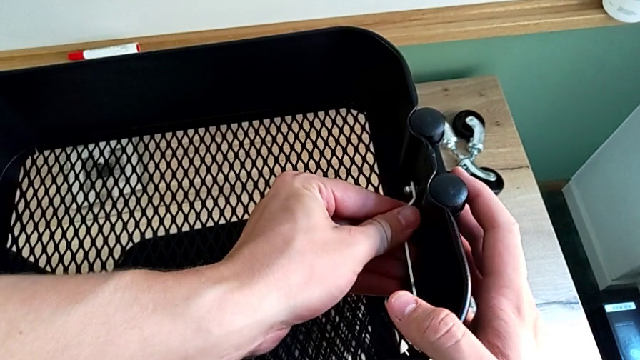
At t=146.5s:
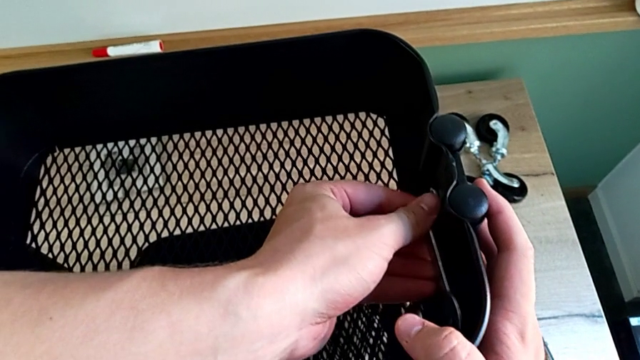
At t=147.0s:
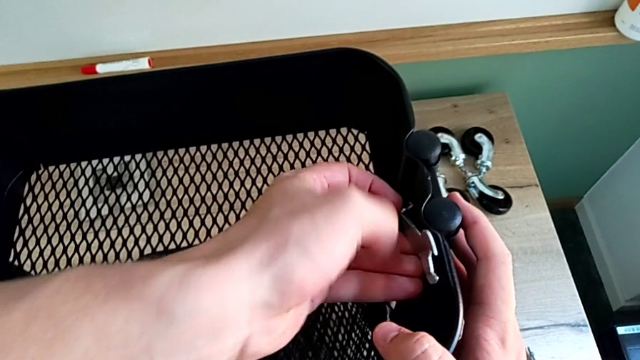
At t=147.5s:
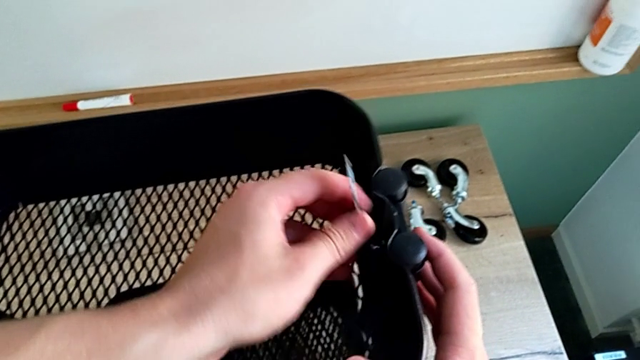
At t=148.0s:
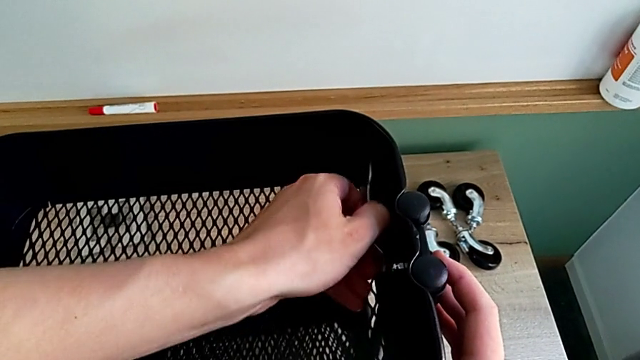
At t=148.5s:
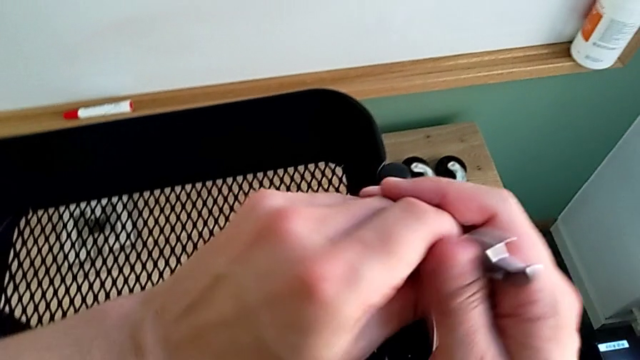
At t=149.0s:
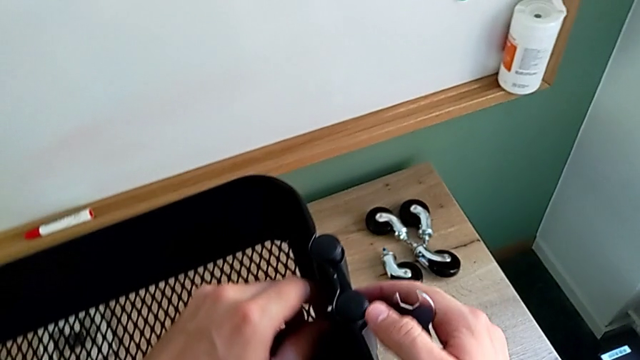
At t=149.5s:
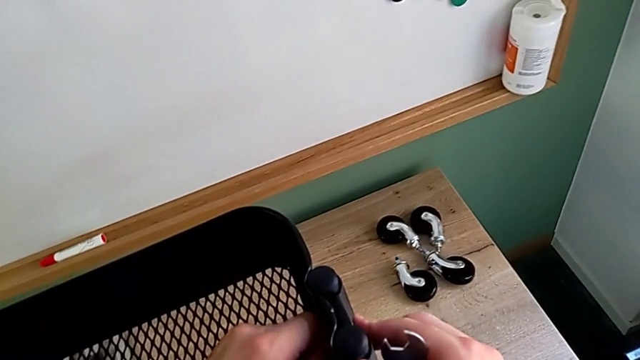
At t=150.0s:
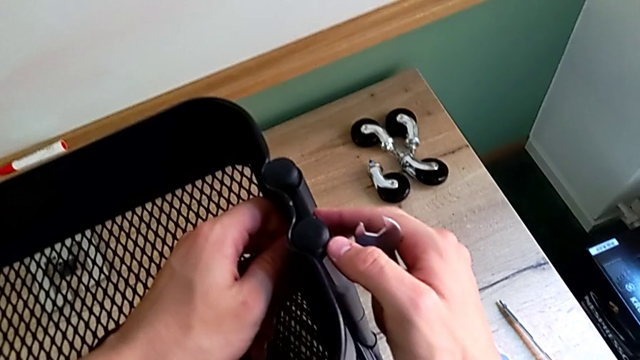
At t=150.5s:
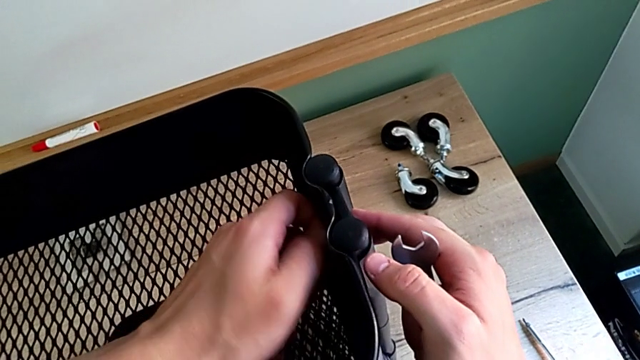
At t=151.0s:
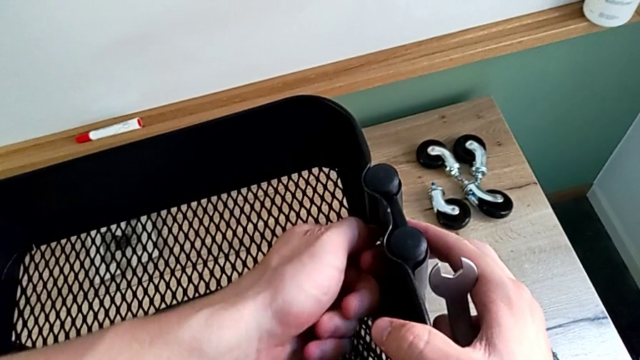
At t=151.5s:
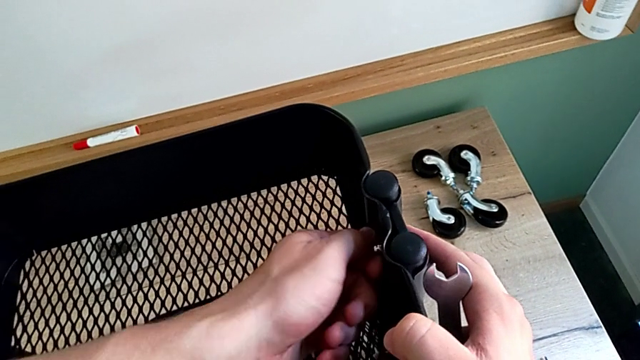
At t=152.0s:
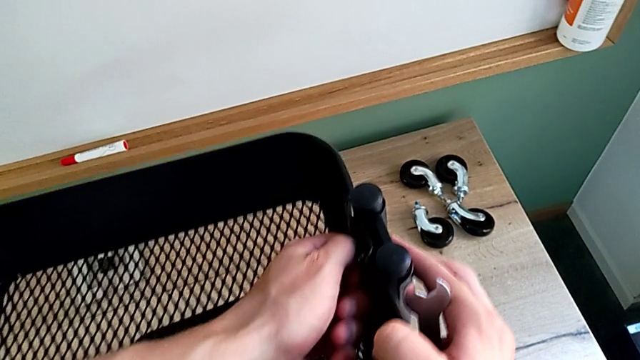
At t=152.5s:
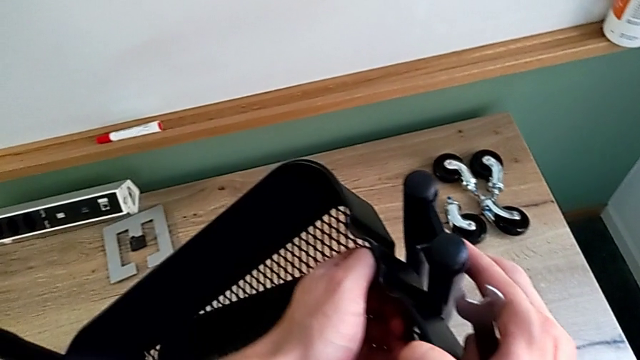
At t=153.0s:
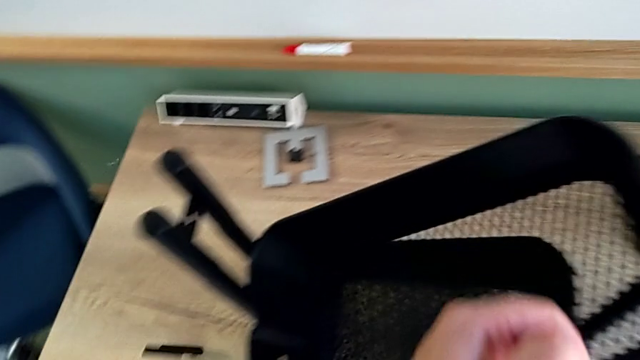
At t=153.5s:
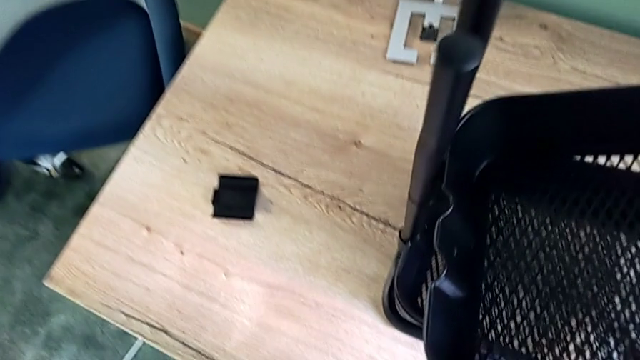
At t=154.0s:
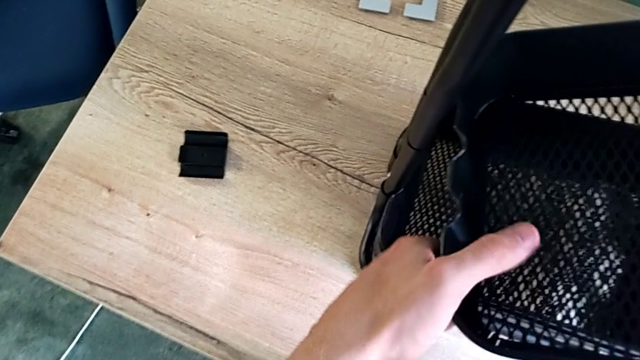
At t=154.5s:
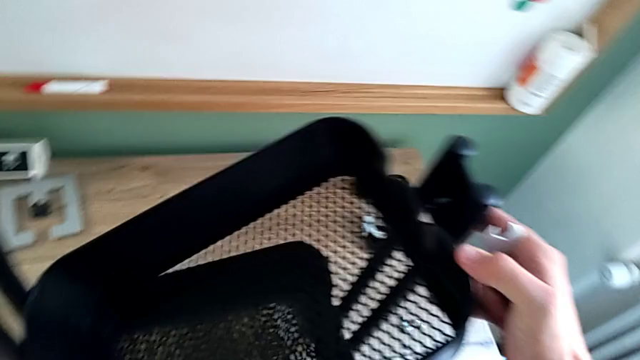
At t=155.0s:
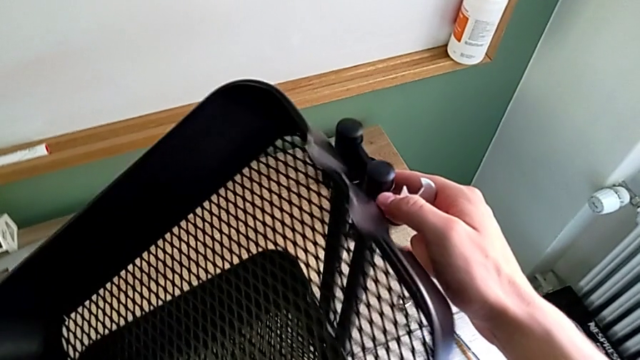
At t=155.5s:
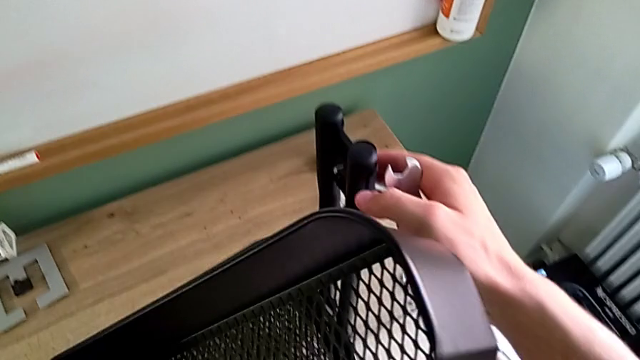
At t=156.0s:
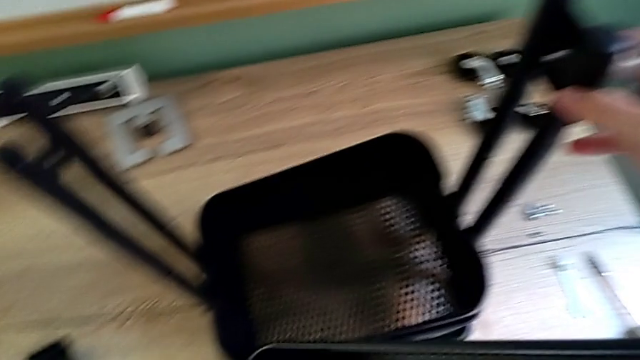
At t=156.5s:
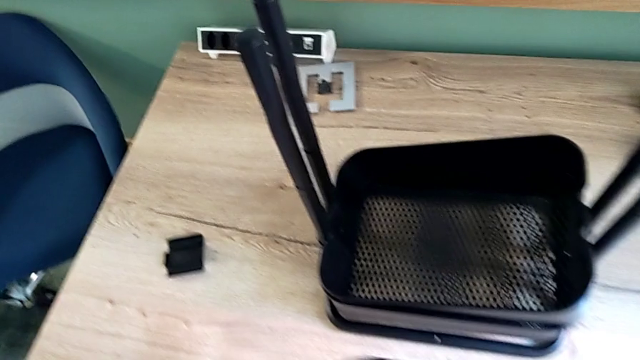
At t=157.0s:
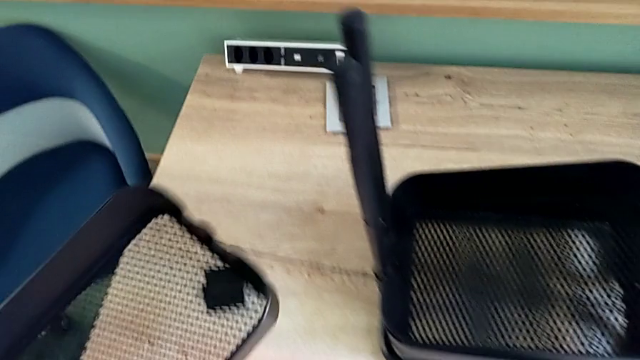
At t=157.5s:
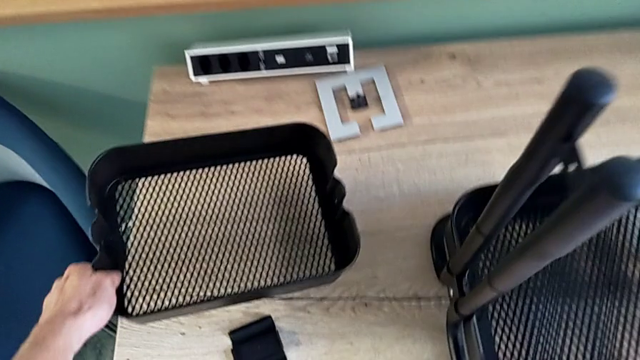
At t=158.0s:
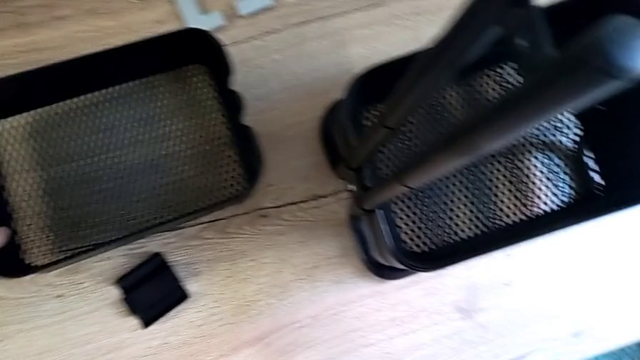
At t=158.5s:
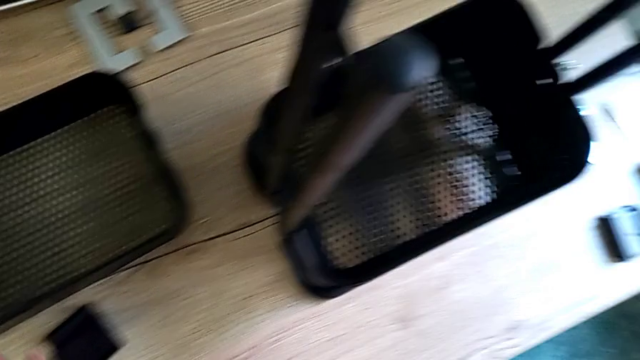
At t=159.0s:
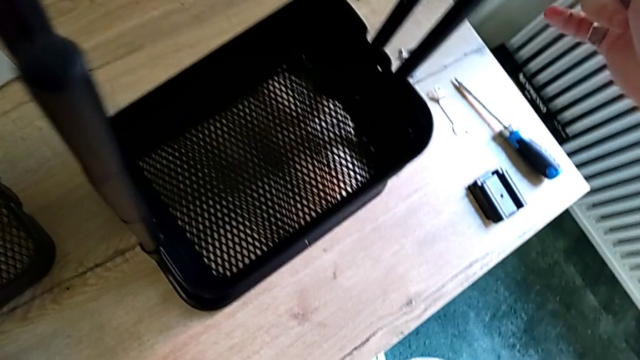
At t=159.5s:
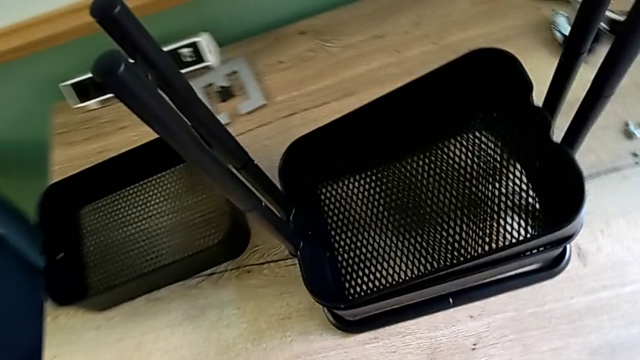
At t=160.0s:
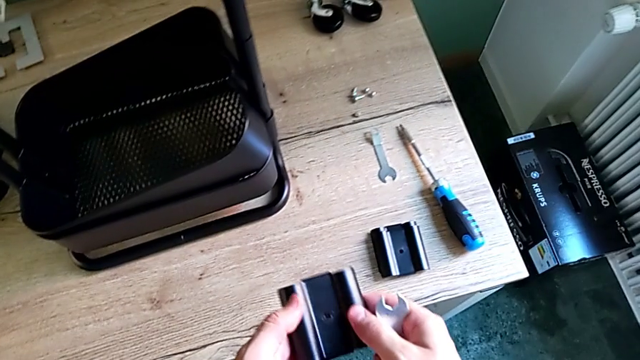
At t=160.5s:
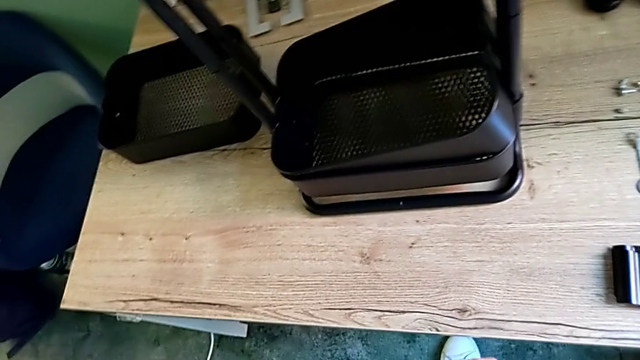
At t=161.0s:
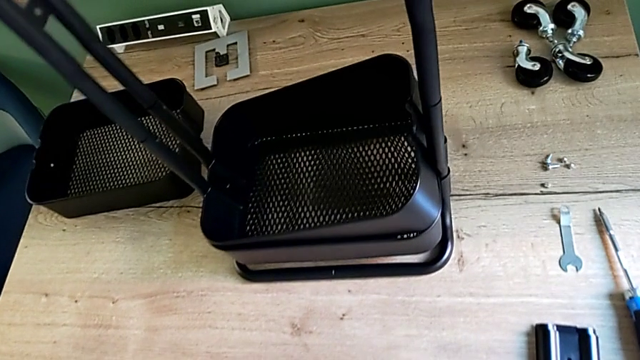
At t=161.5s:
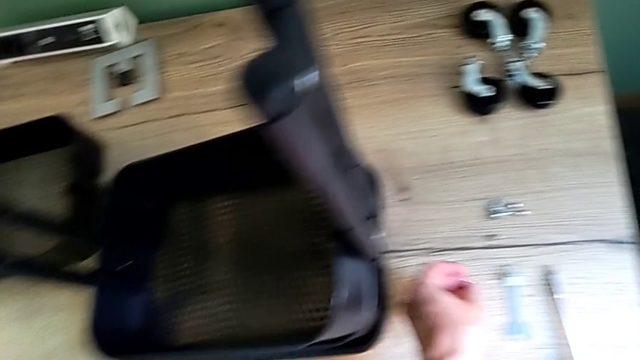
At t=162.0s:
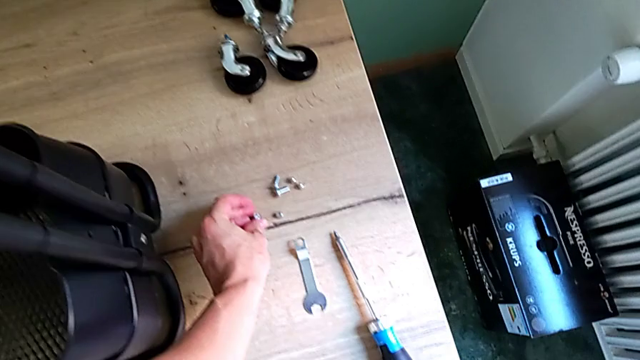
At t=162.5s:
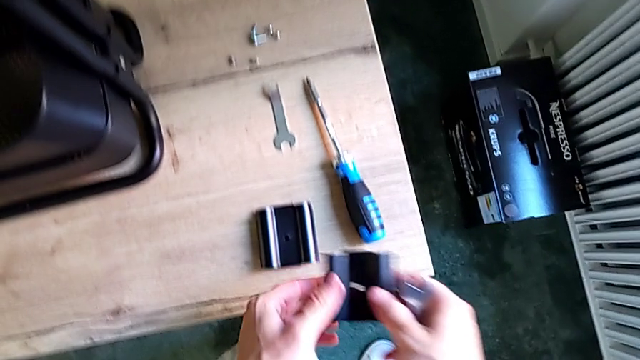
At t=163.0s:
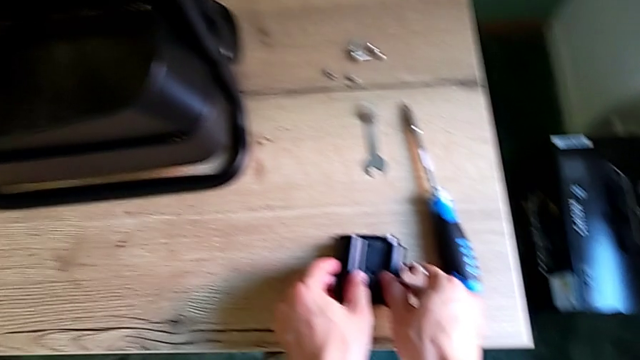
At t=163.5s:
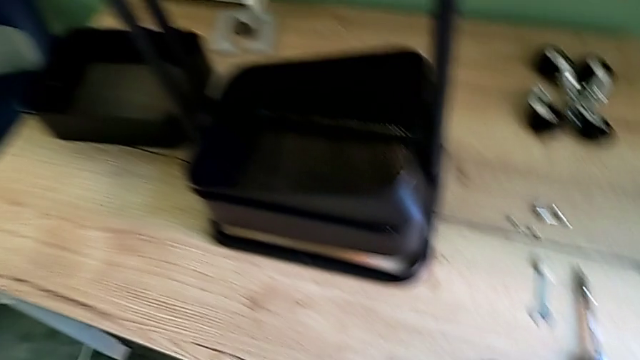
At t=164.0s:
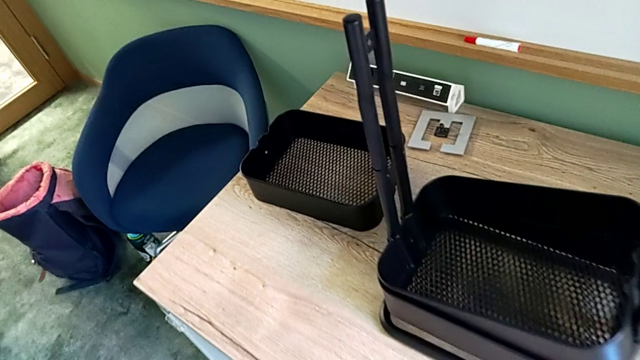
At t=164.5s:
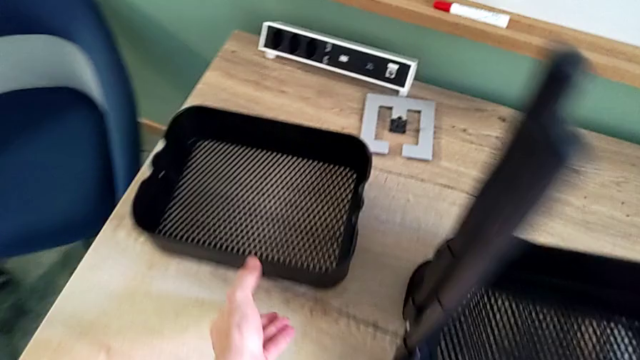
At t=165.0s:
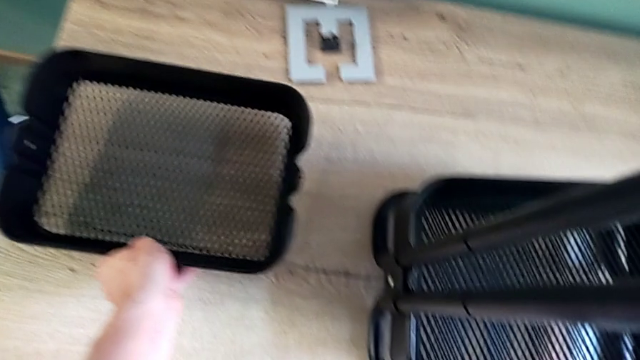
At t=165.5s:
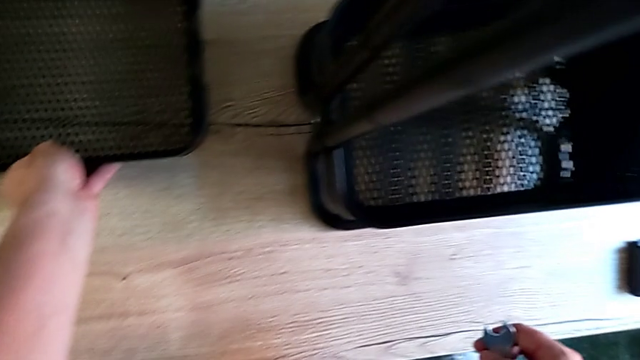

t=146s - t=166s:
The camera wearer is disassembling the top tray of the shelf. They rotate the hexagonal wrench, unscrew the hexagon cap nut, disassemble the top grid tray, place it and place the bracket.

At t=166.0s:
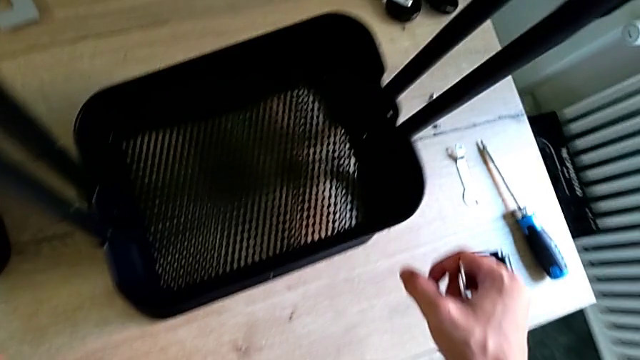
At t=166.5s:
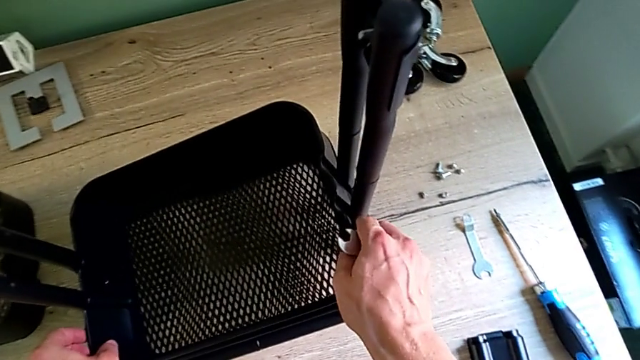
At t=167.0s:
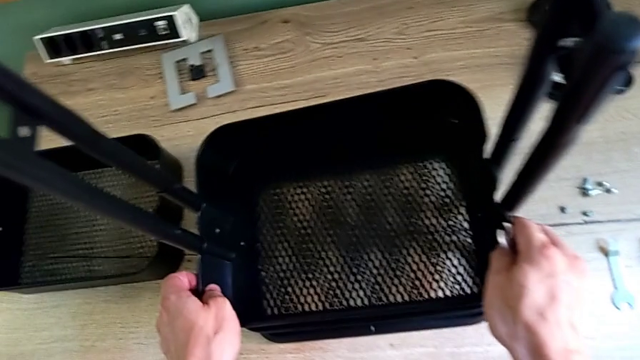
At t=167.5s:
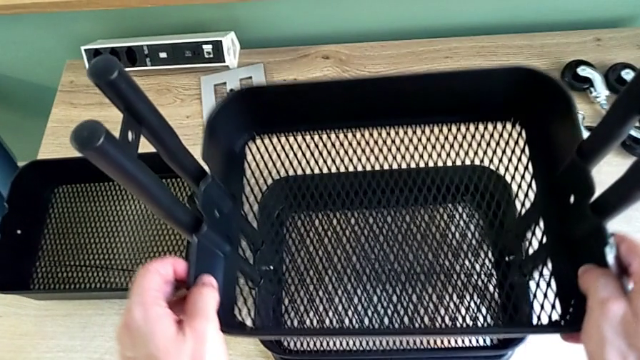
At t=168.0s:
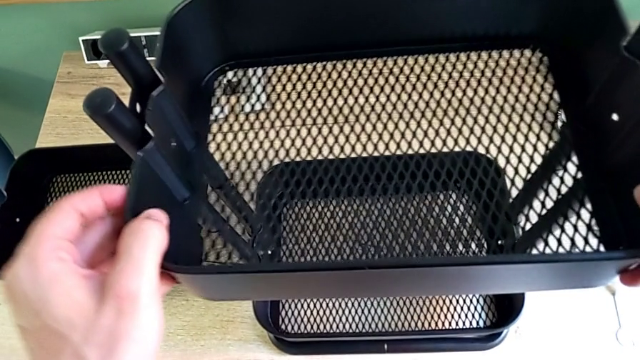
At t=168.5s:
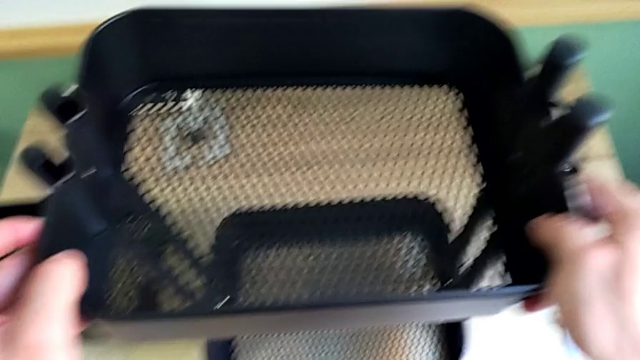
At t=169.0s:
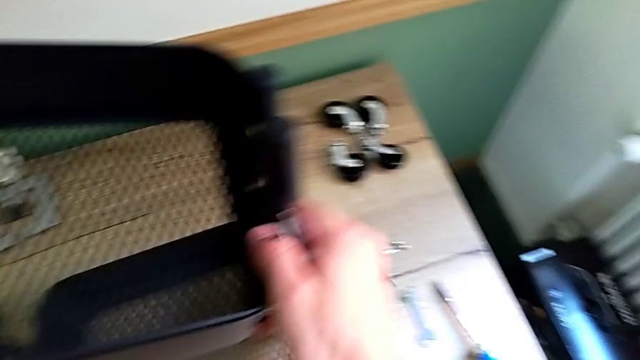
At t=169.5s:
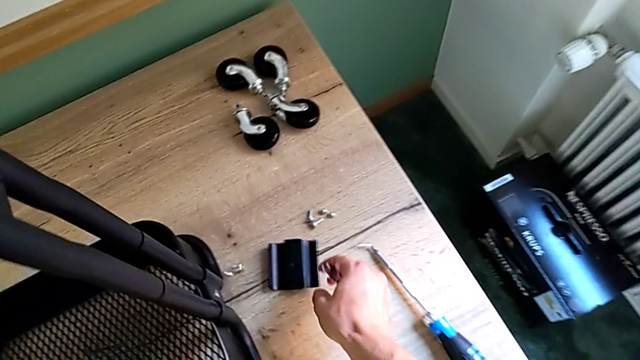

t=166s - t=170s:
The camera wearer is removing the middle tray from the shelf. They slide the middle grid tray and begin to drop the bracket.
